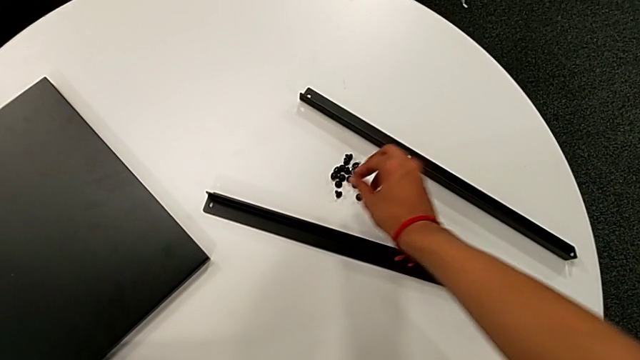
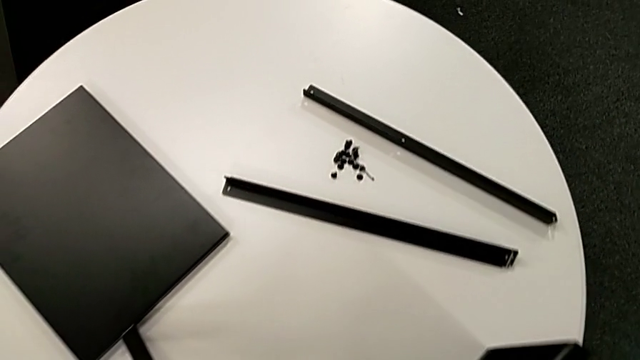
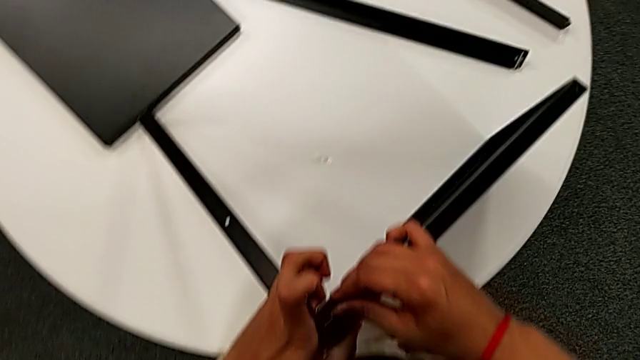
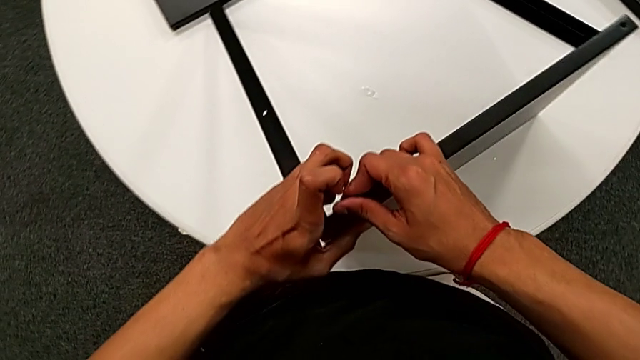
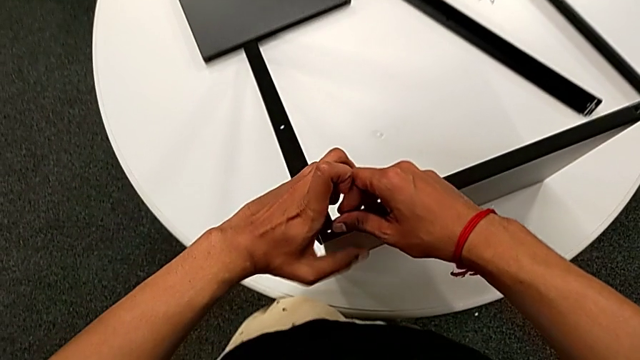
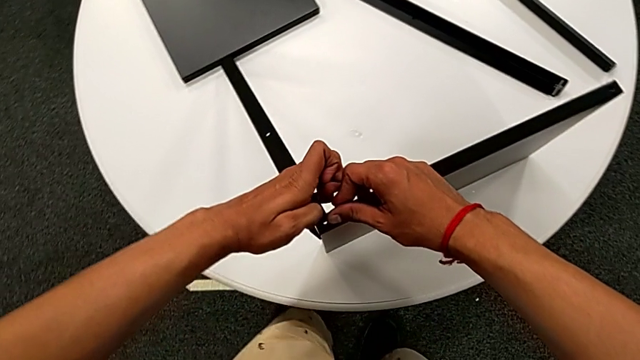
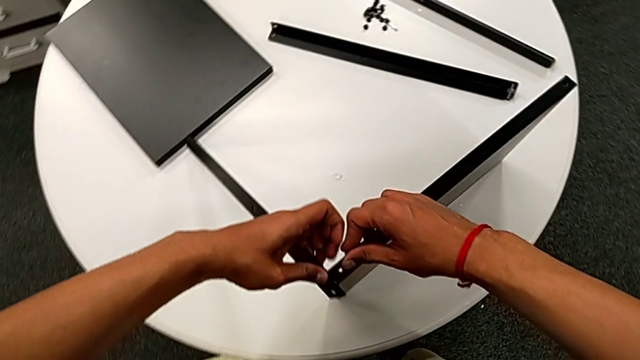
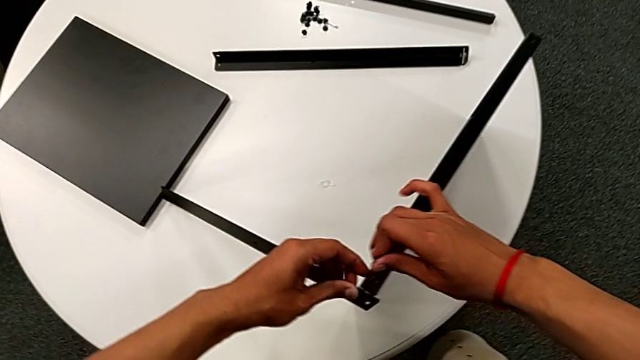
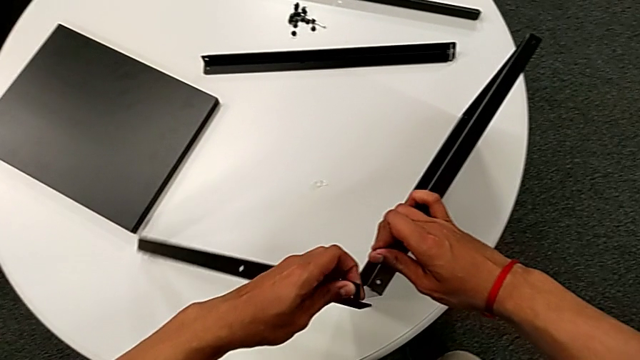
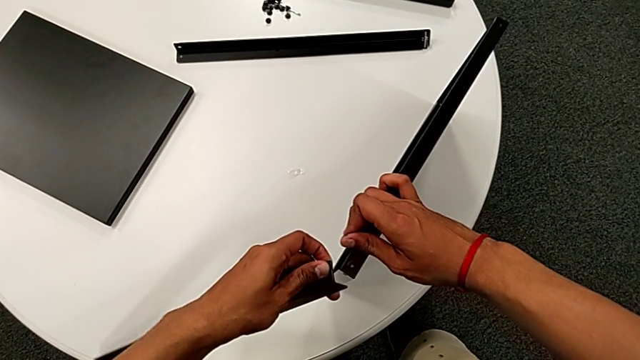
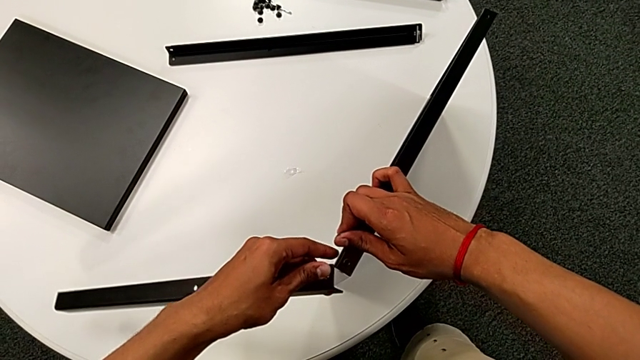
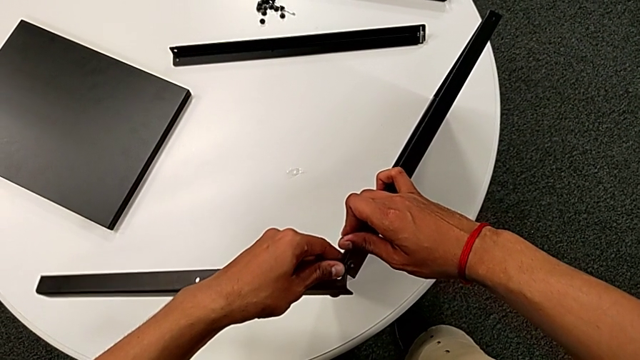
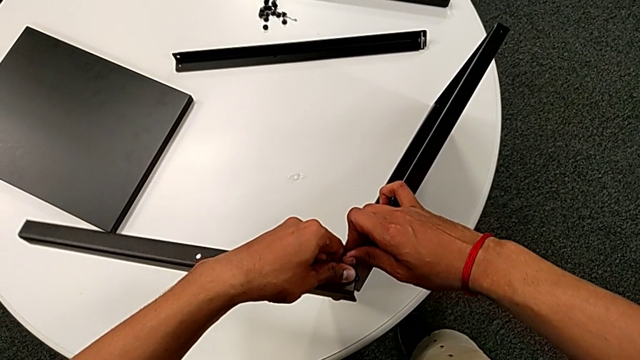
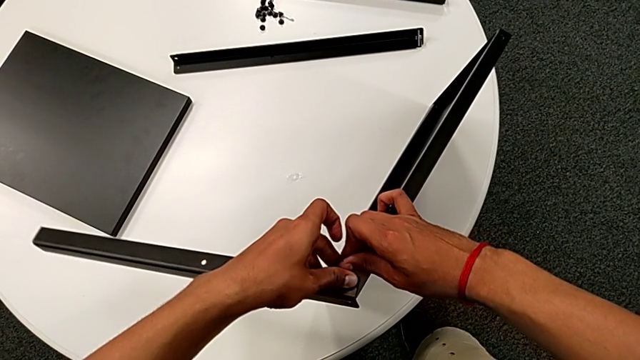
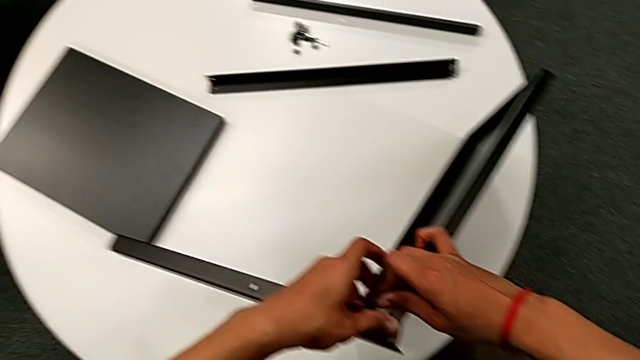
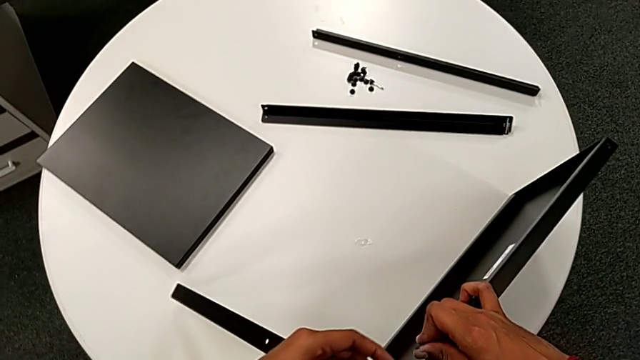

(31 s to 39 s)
The camera wearer is attempting to attach the leg to the shelf. They wrongly approach the nightstand and align the first leg. They withdraw it.

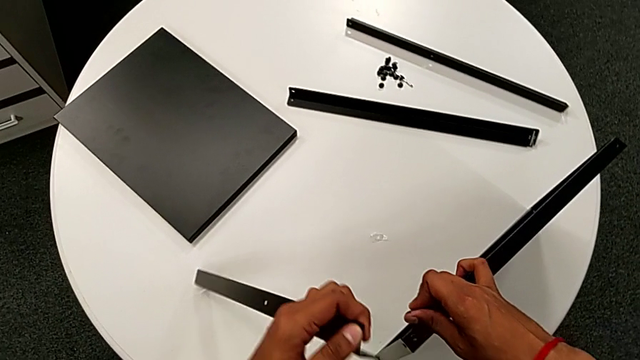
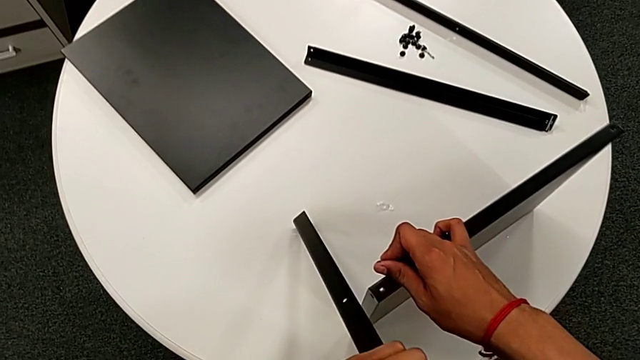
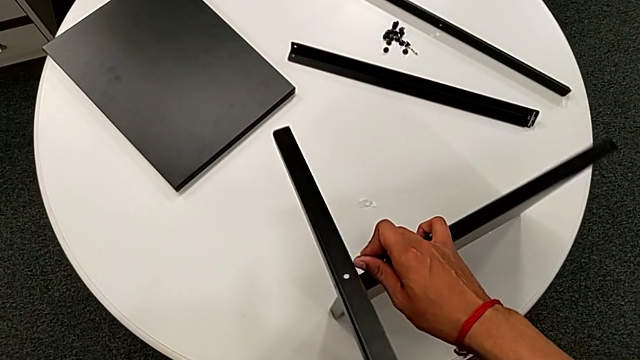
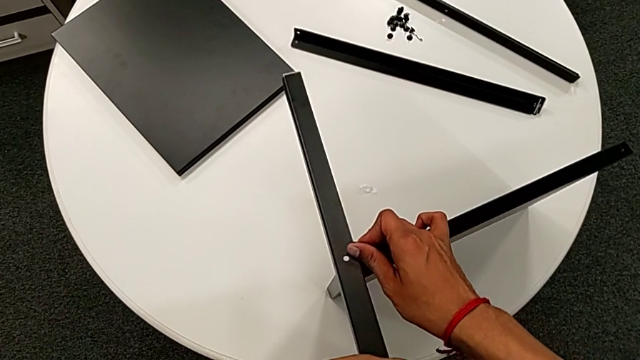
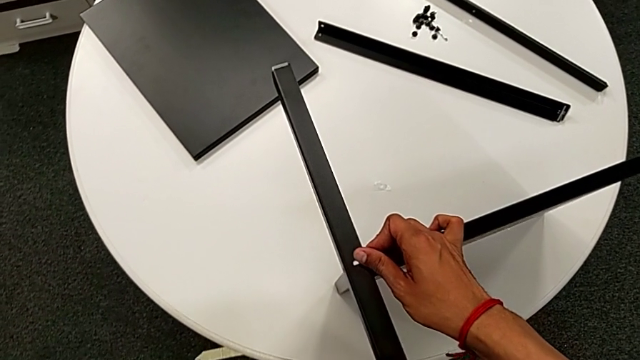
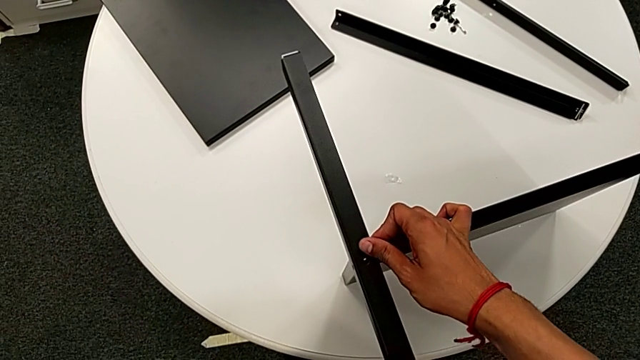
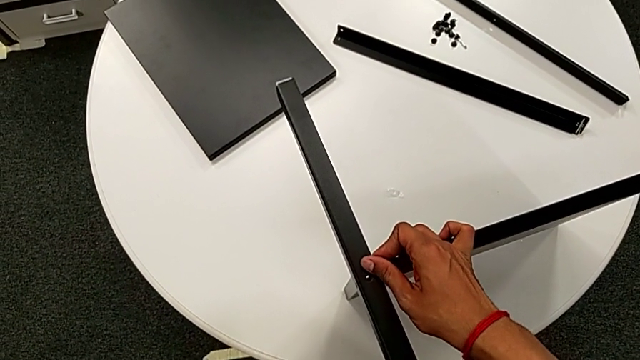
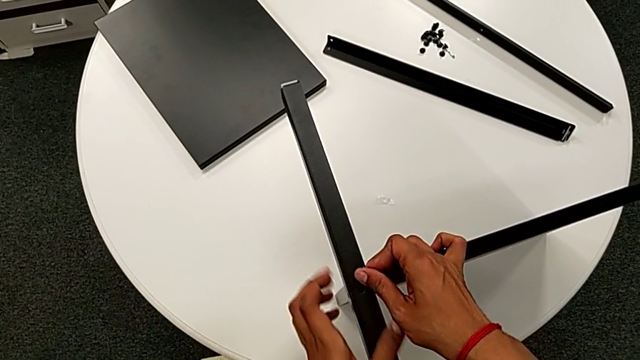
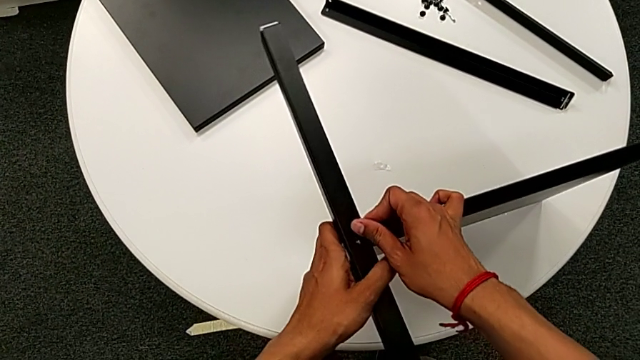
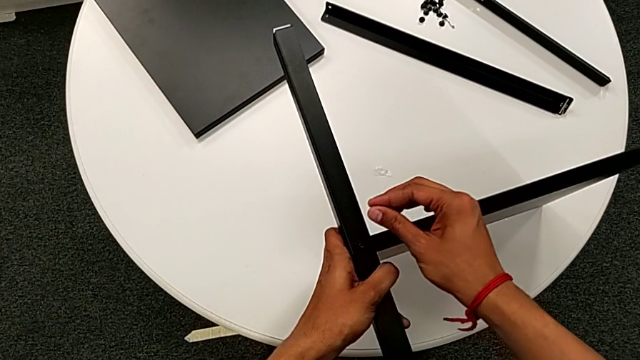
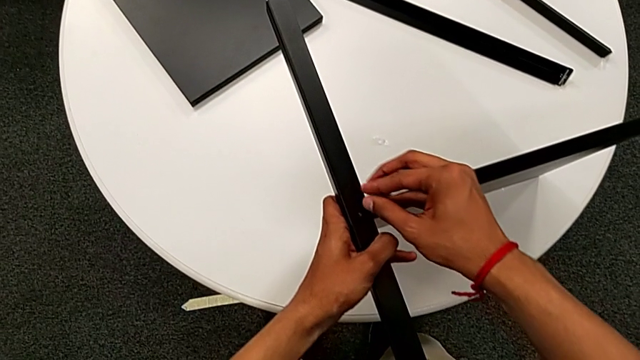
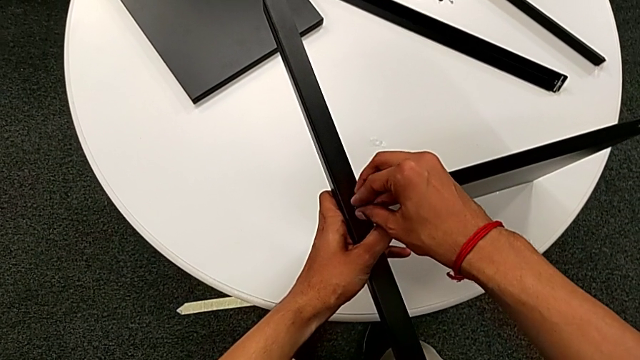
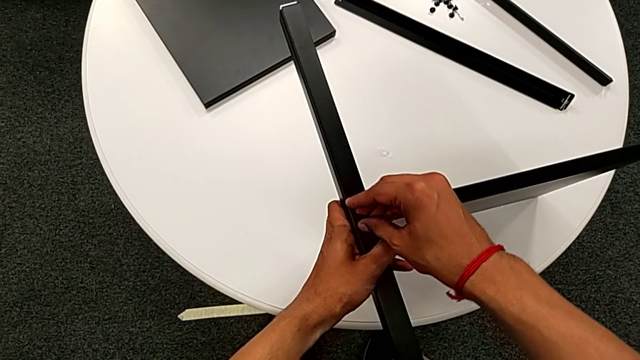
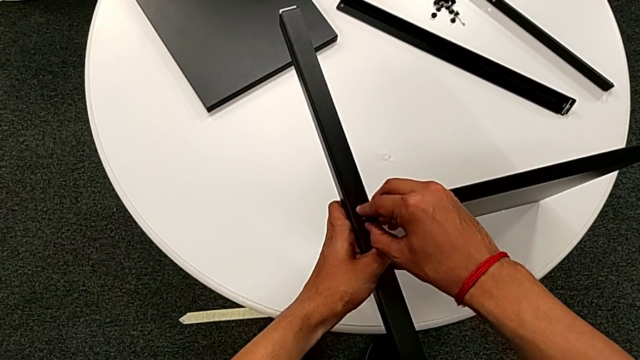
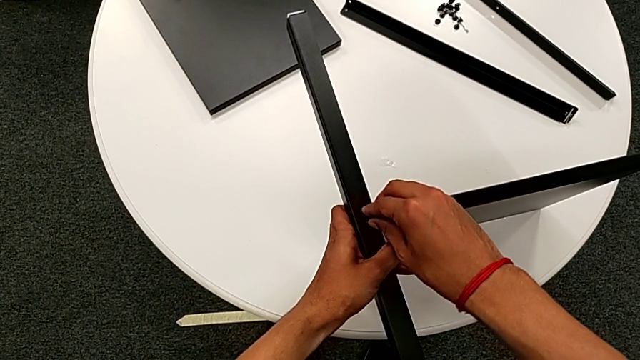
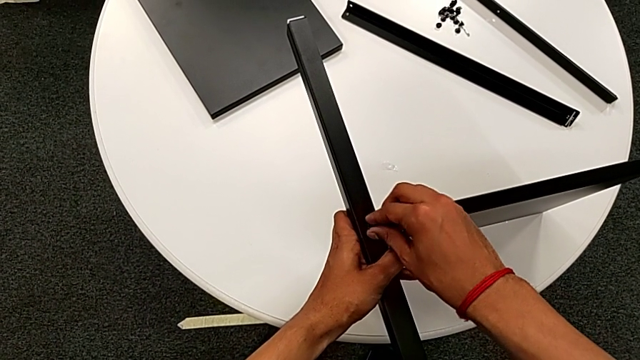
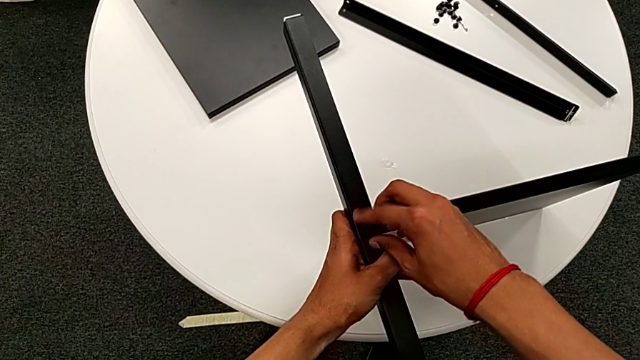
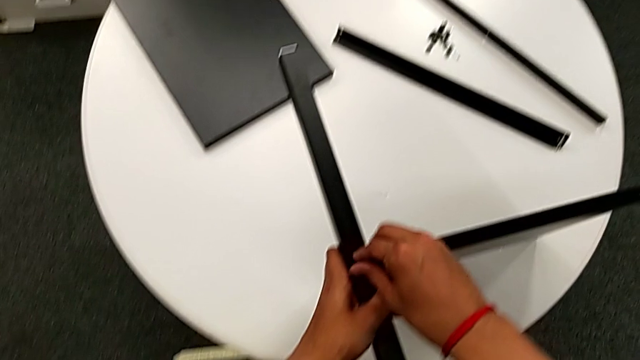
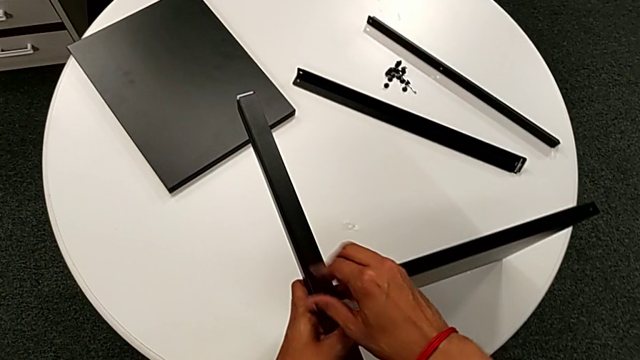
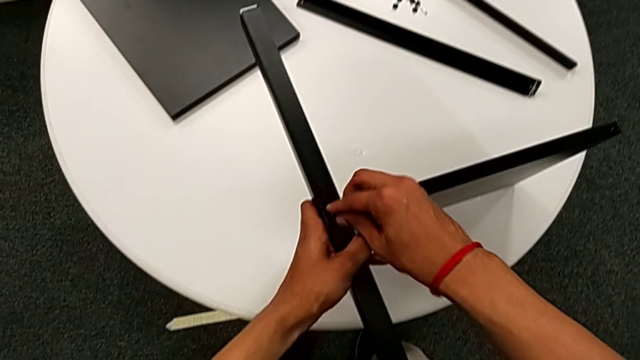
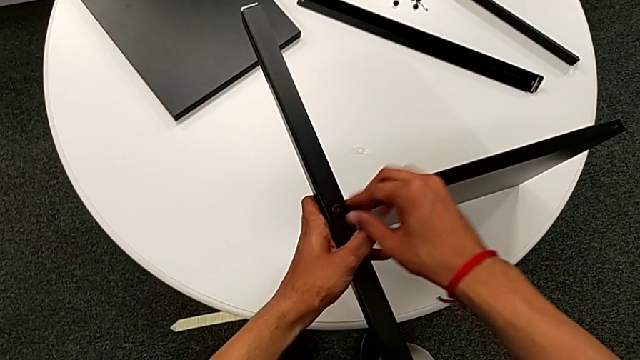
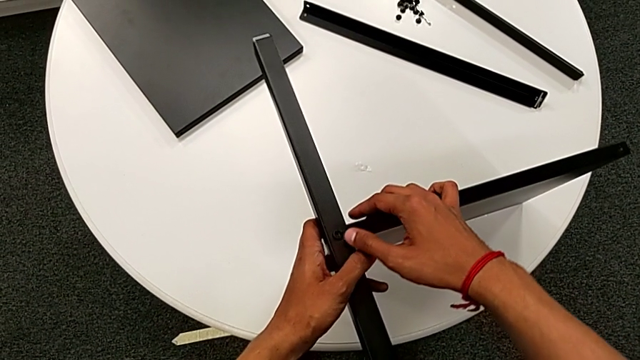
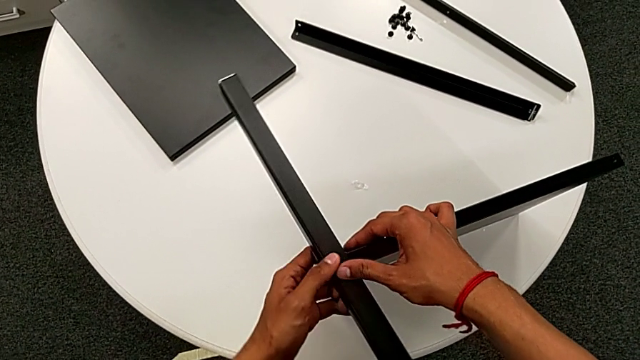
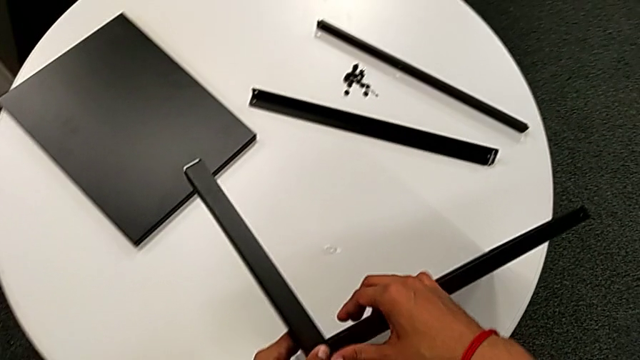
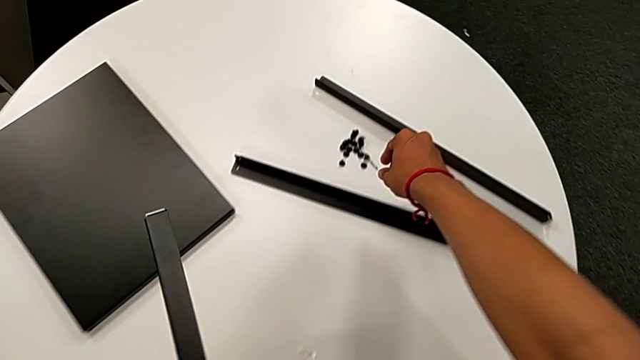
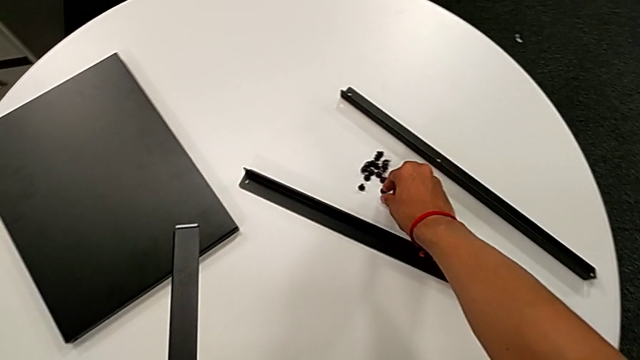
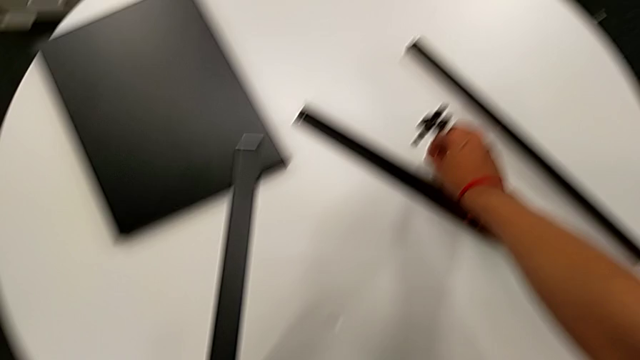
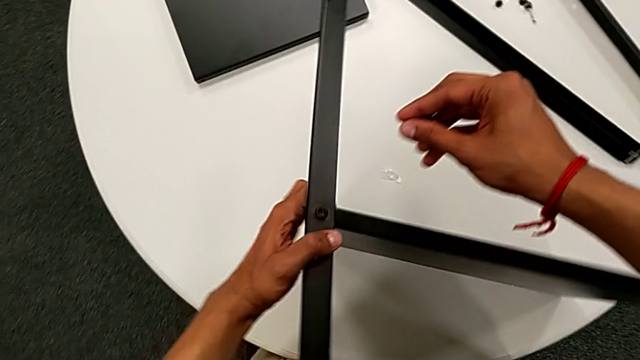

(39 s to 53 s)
The camera wearer is attaching the first leg to the shelf. They align the first leg, hold it with the left hand, insert the hex socket head with the right hand, screw it with the right hand, approach the hex socket head, grab it and approach the nightstand.
